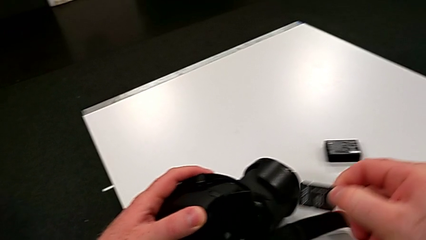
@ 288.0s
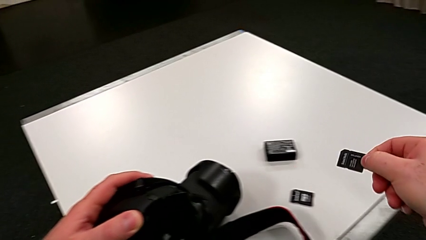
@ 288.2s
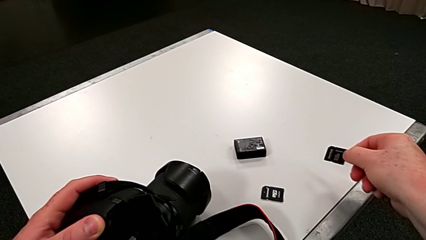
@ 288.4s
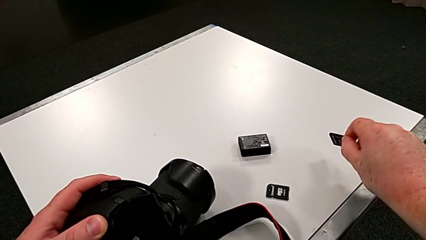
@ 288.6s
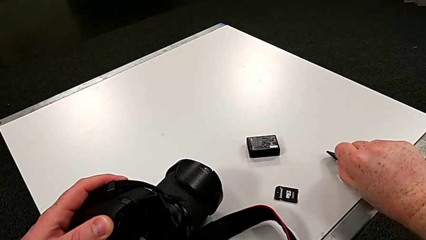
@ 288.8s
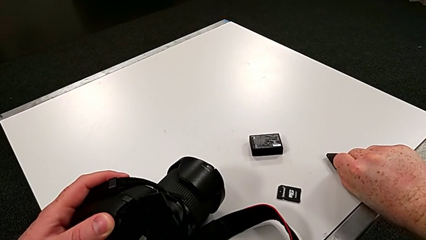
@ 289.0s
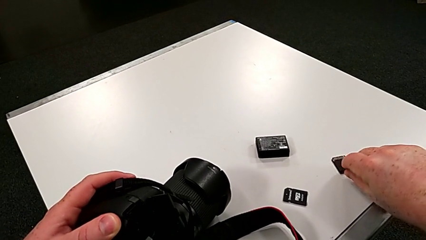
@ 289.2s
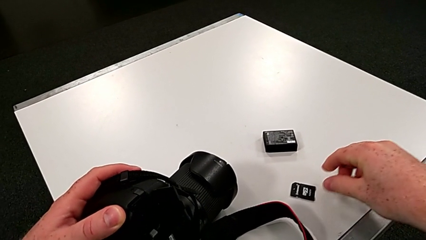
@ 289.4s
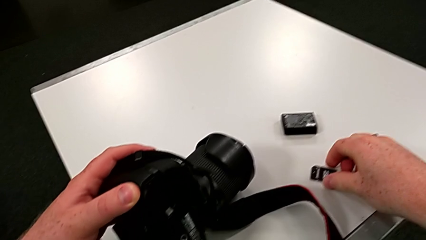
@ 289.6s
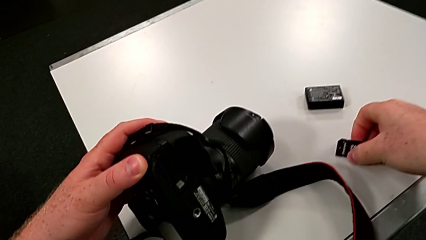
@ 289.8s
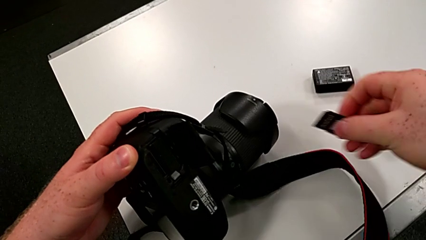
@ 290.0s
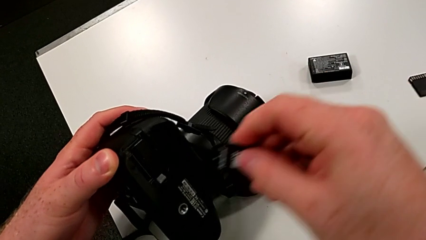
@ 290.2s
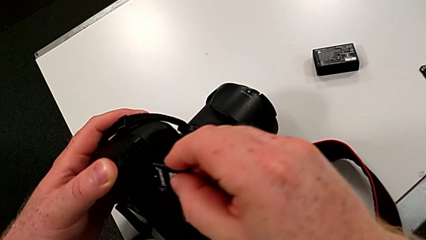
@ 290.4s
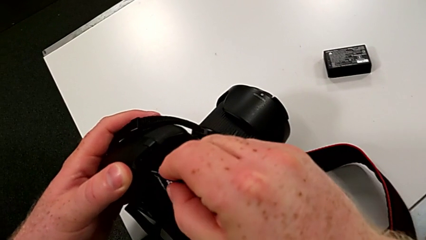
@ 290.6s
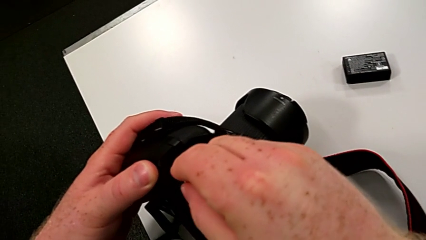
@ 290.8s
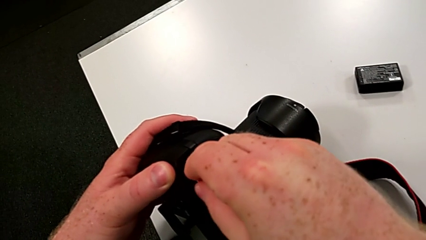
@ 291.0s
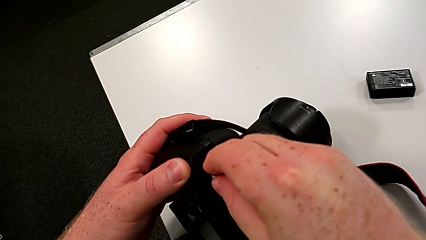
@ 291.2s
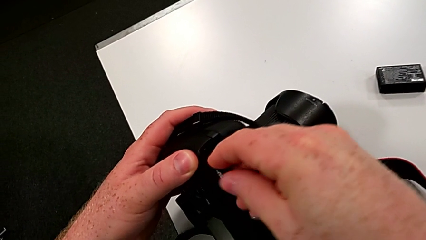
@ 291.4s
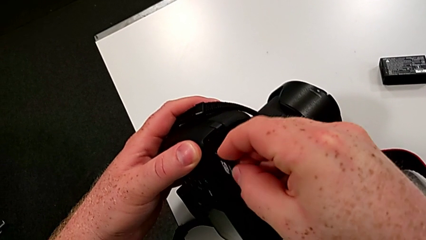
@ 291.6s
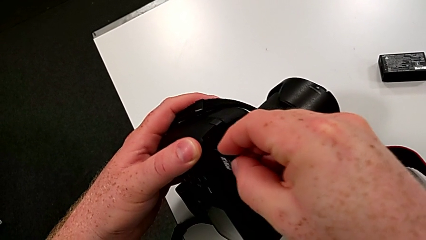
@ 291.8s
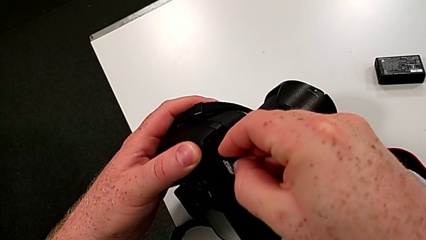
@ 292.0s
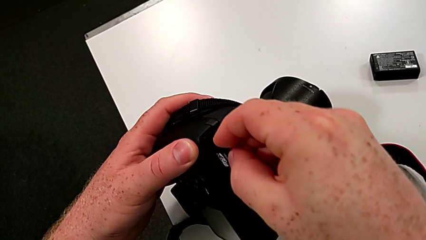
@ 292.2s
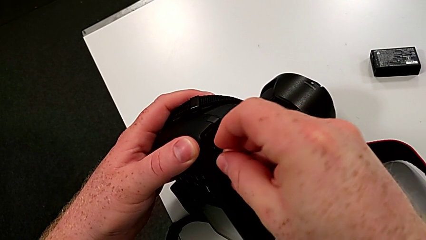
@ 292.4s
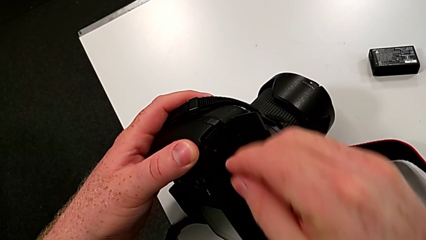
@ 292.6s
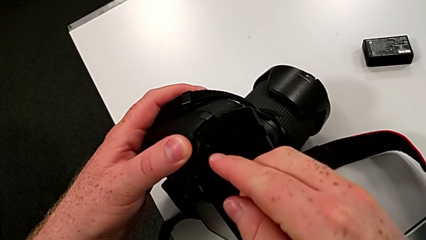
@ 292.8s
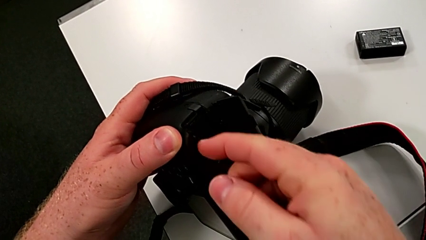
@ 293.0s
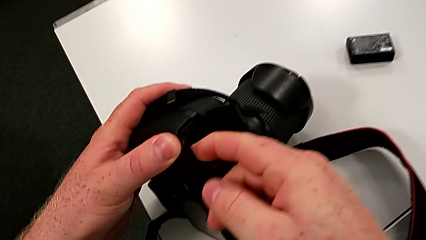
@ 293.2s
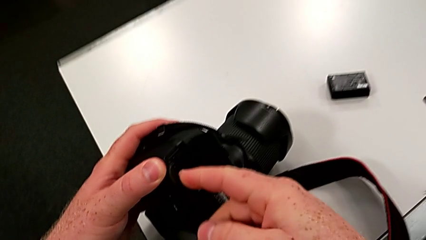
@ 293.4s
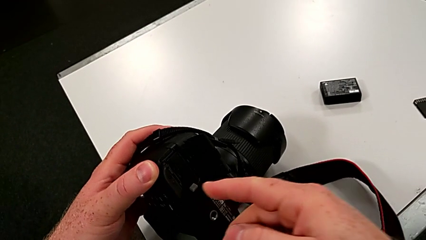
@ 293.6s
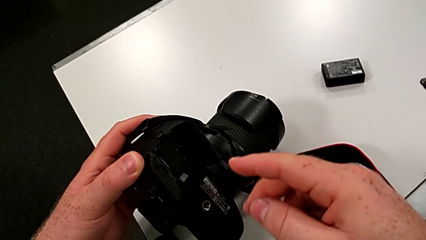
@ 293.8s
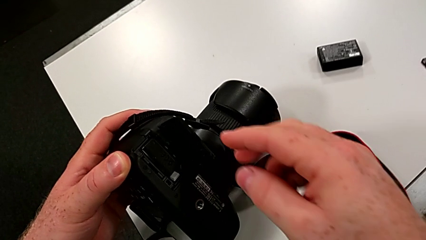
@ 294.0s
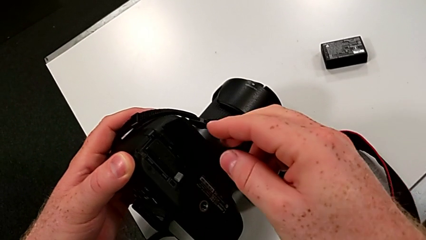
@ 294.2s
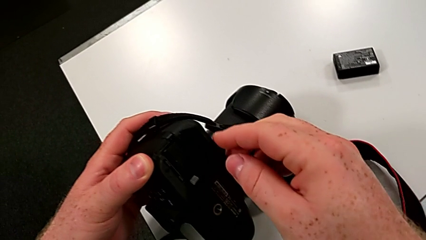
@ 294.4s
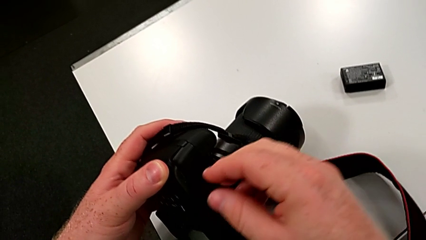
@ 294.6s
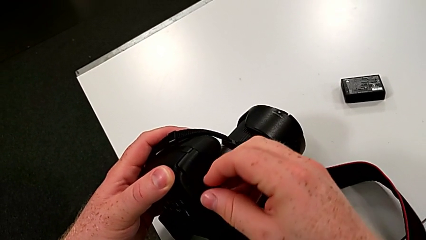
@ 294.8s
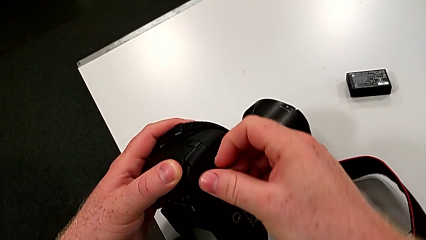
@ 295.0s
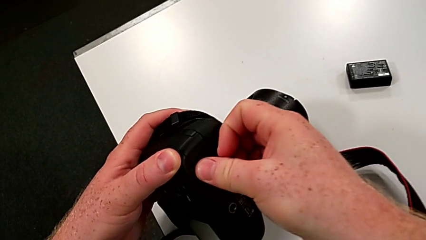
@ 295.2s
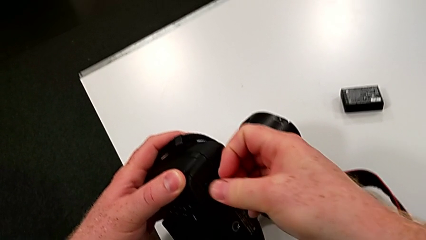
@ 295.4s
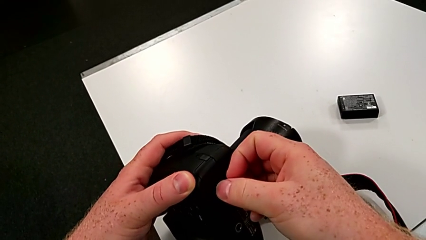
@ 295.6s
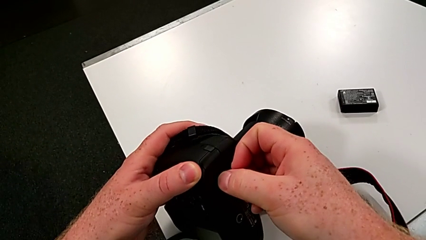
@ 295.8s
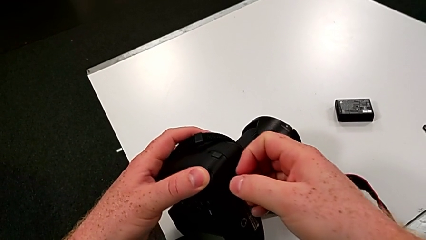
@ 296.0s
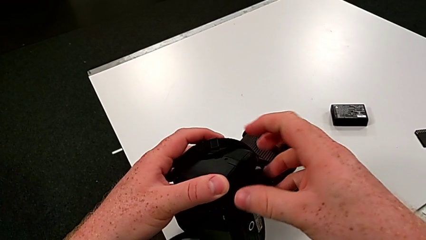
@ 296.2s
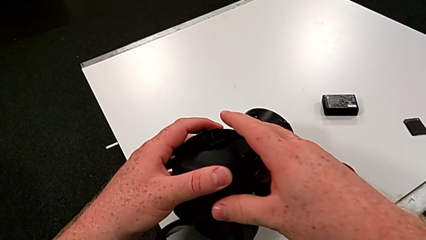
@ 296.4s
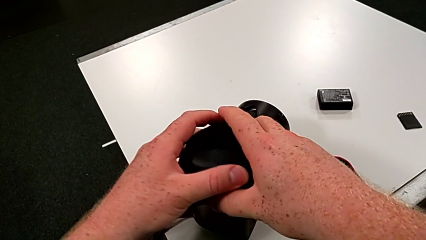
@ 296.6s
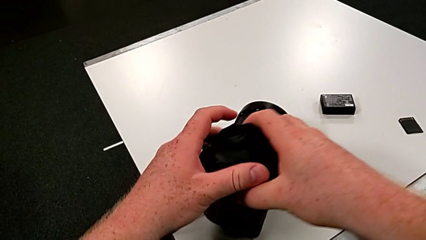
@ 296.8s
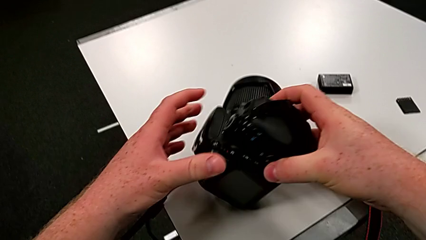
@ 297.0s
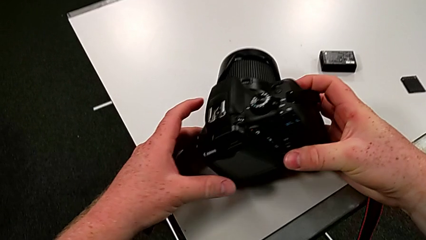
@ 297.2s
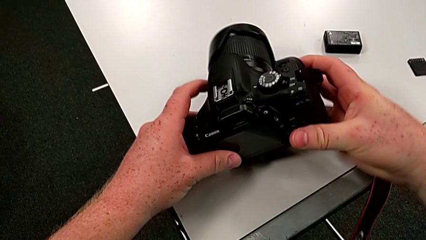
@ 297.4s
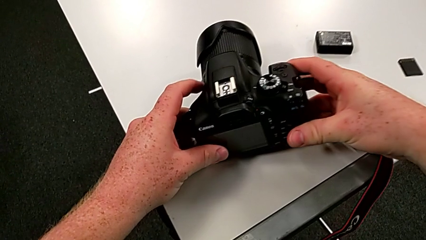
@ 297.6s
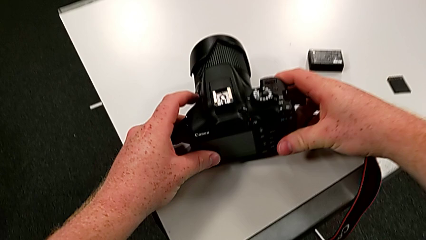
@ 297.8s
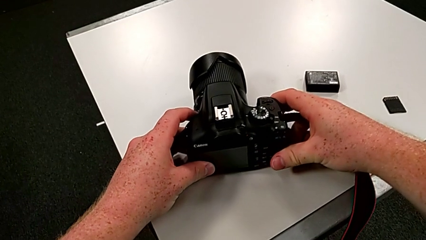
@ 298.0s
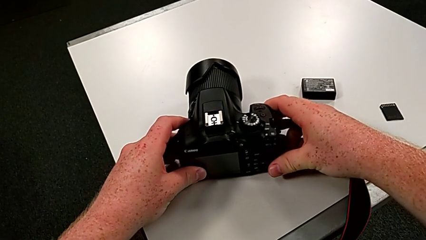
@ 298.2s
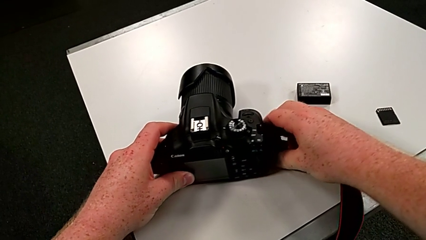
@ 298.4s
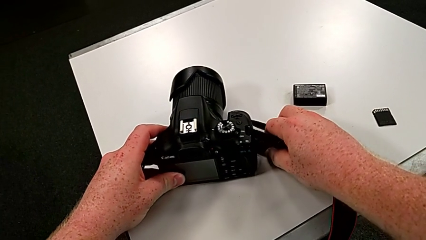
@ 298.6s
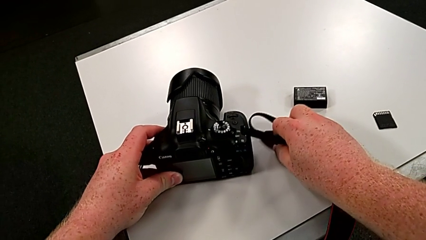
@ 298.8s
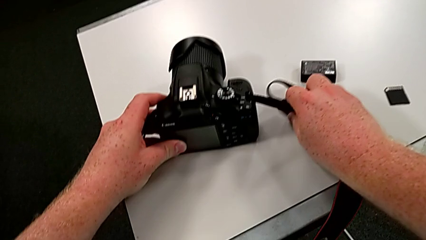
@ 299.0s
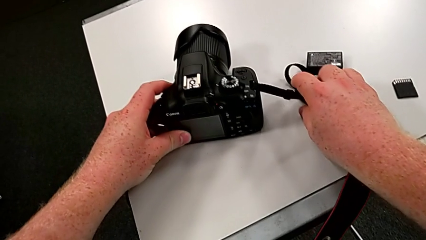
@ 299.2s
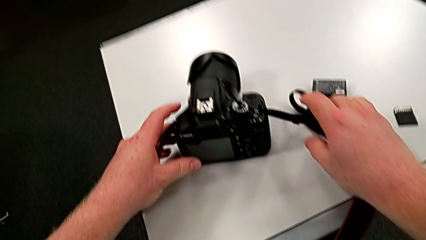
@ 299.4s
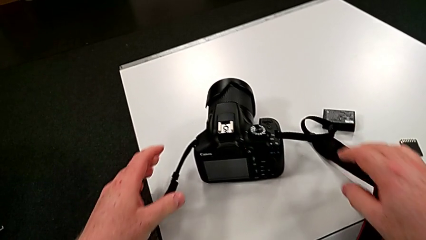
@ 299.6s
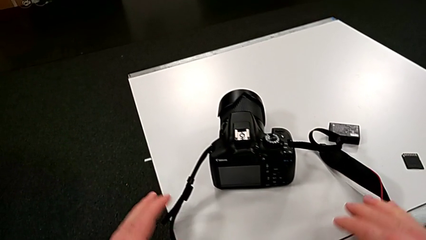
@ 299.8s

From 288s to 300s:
The camera wearer is changing the SD card in the DSLR. They place the SD card, grab it, insert it, press it, close the battery door, rotate the DSLR and place it.
